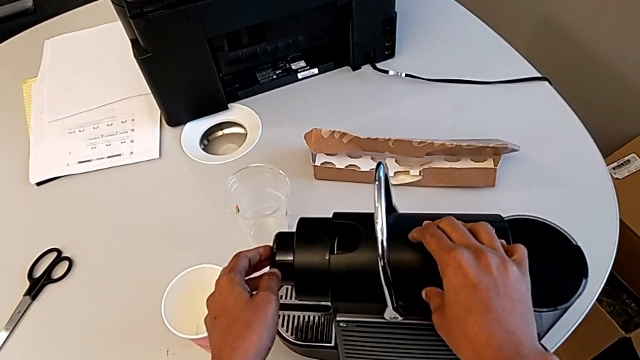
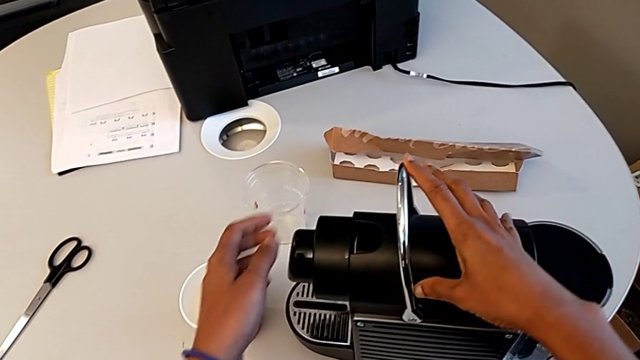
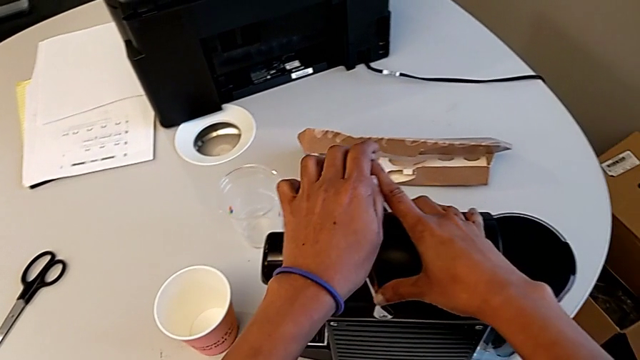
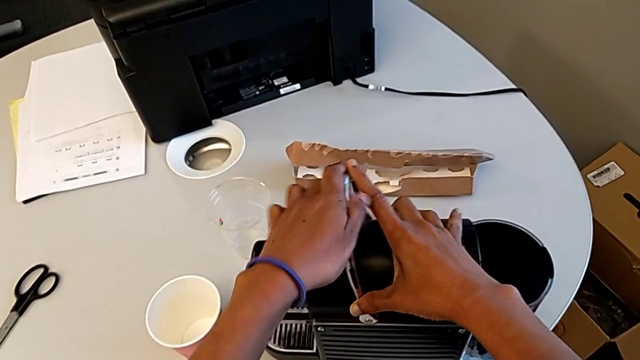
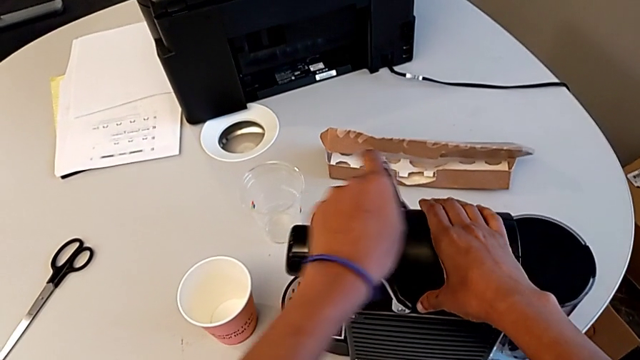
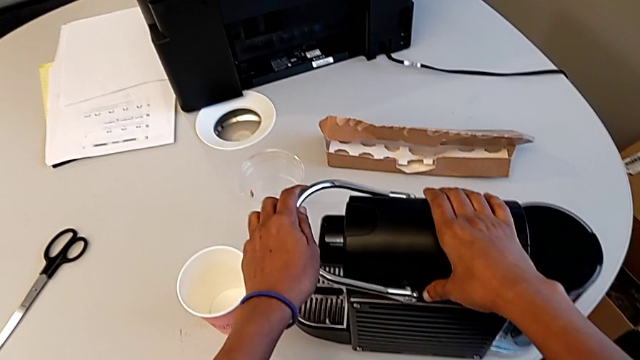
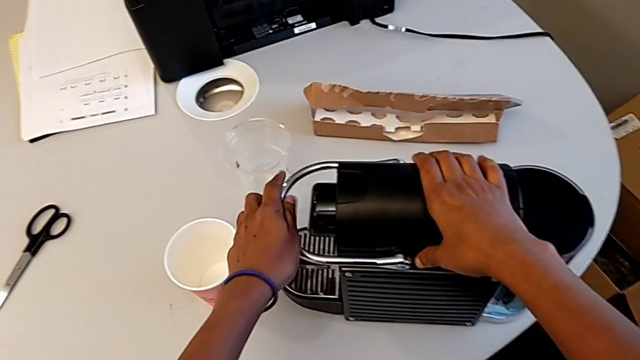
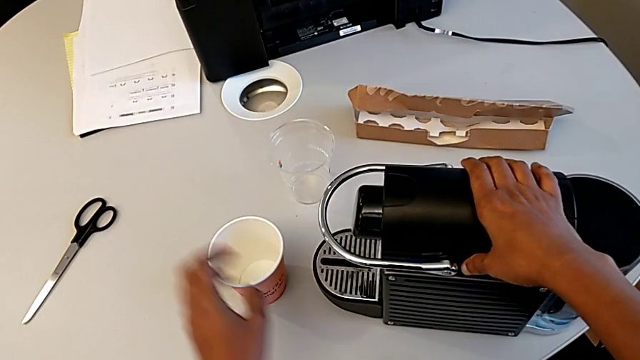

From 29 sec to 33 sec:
The camera wearer is inserting a capsule of coffee into the capsule container. They keep closing the lever.

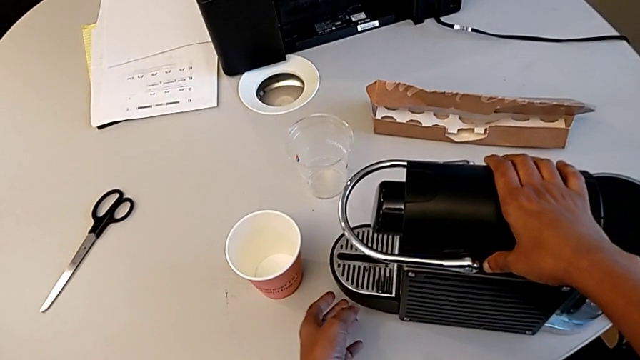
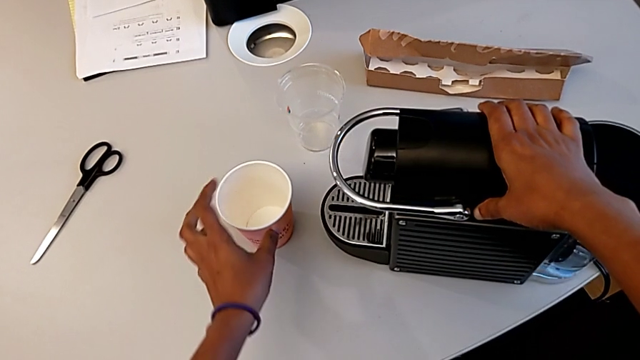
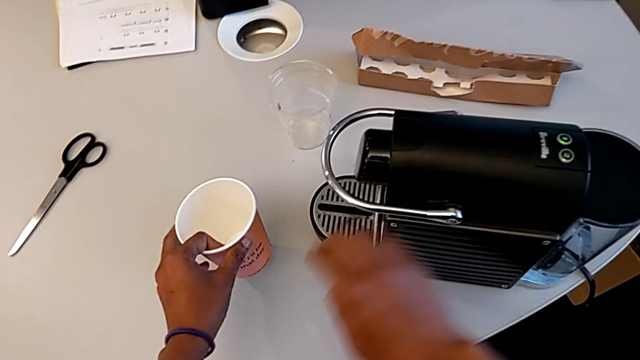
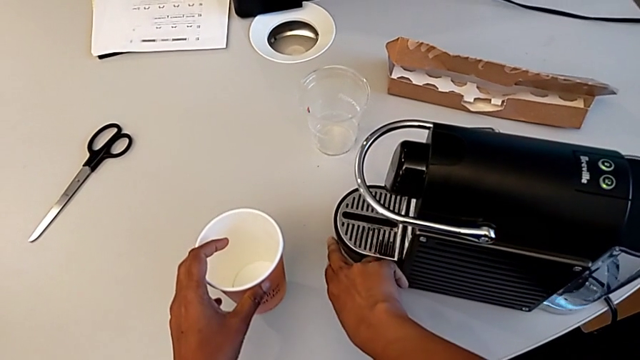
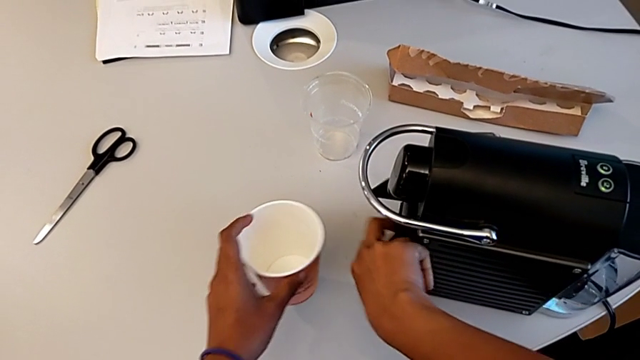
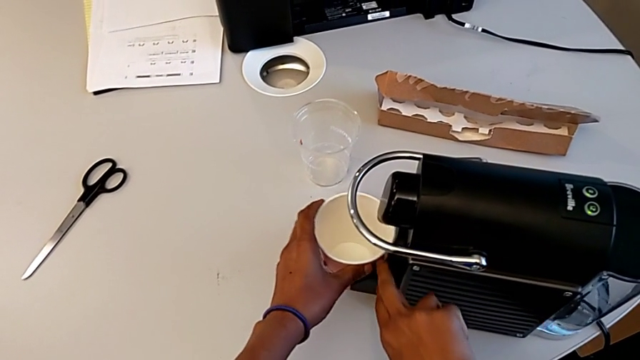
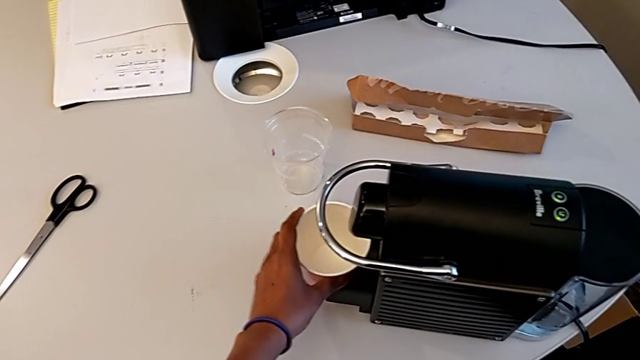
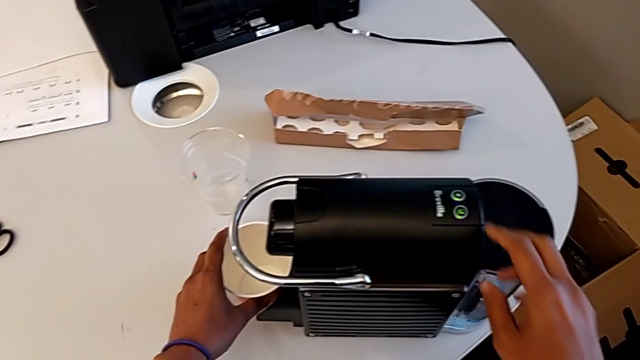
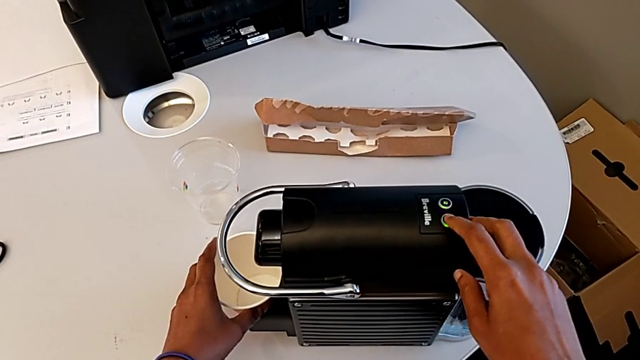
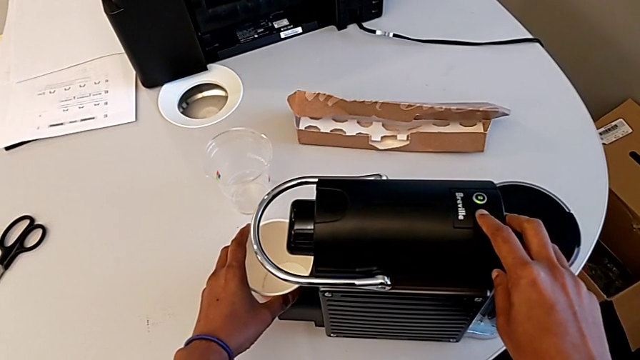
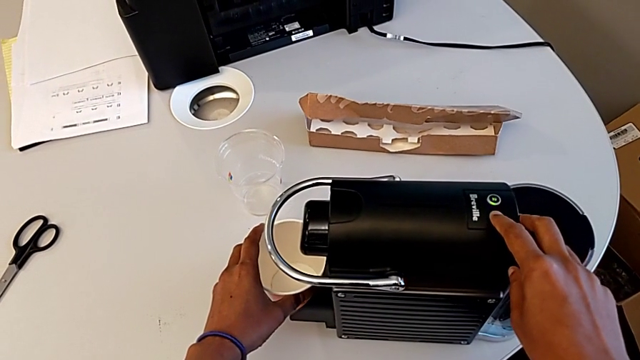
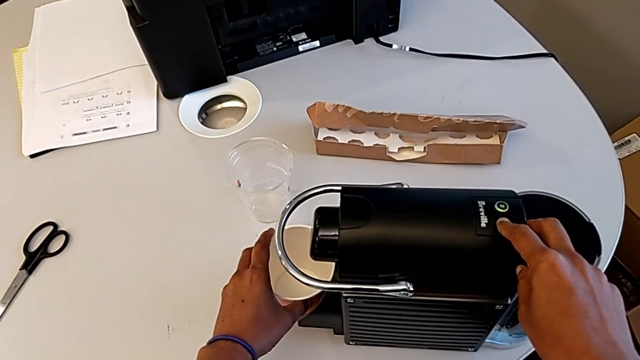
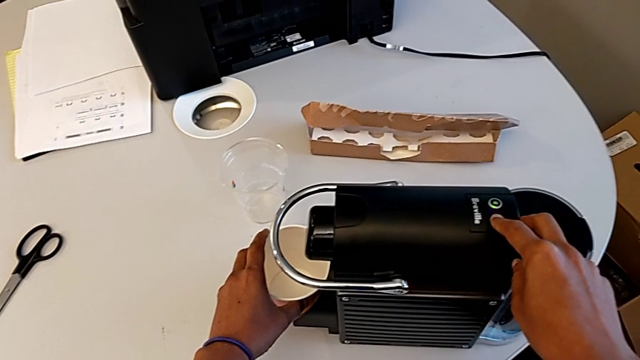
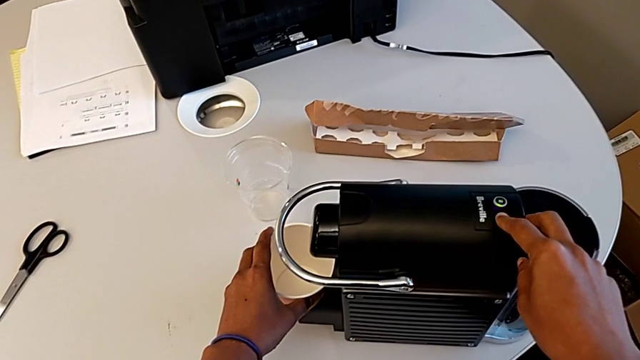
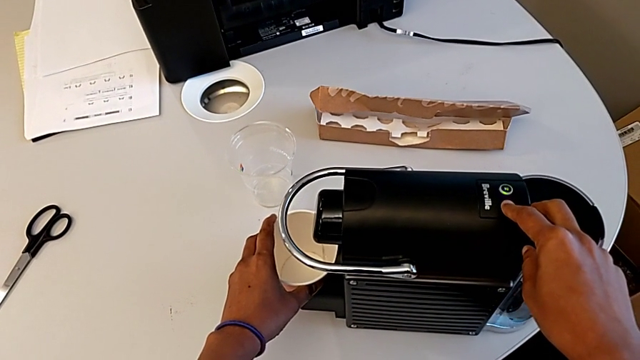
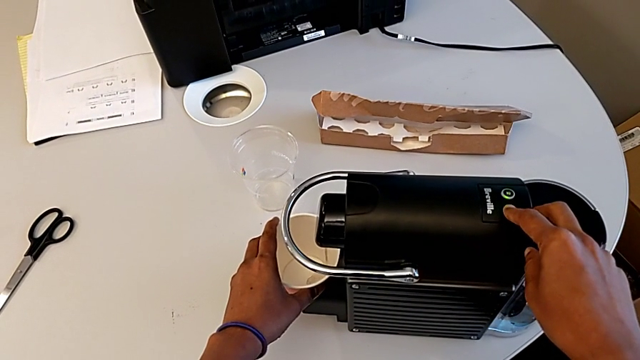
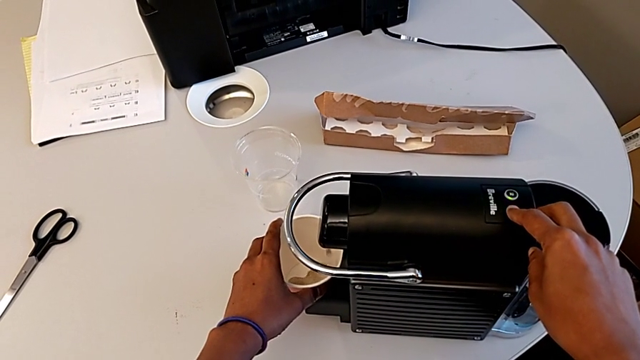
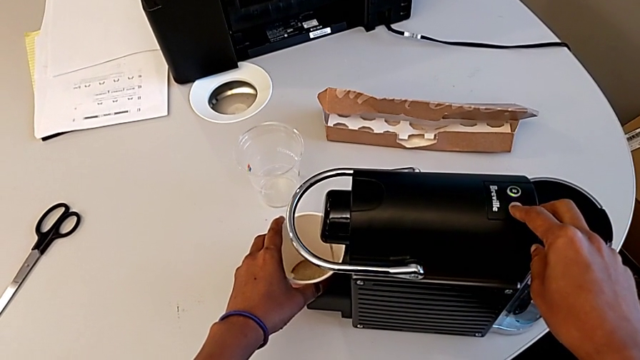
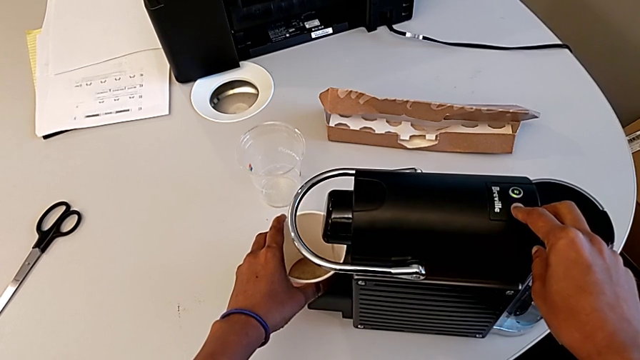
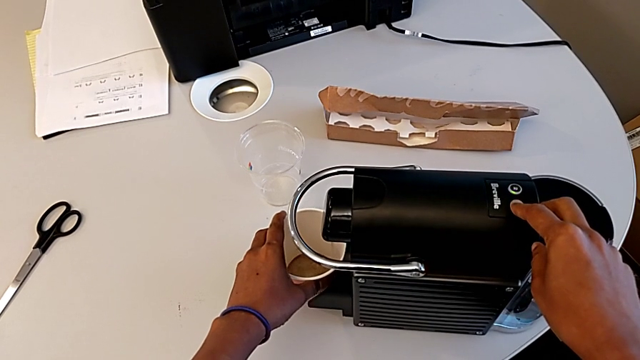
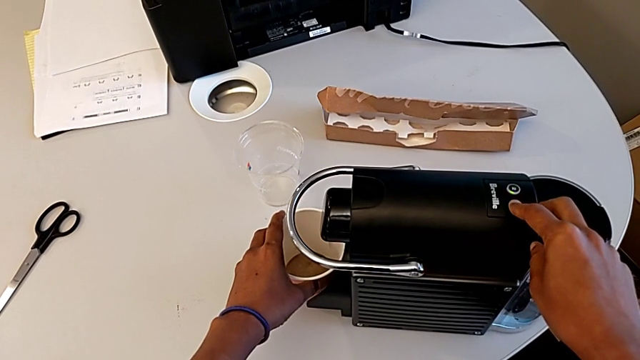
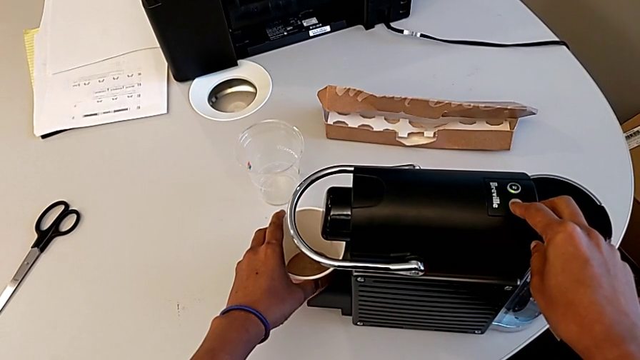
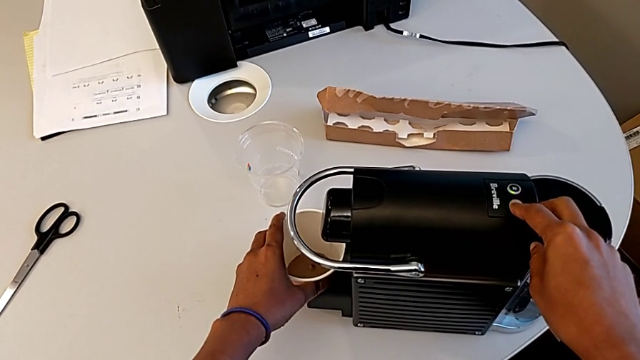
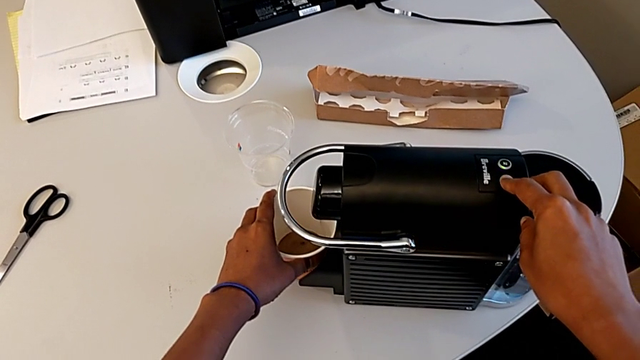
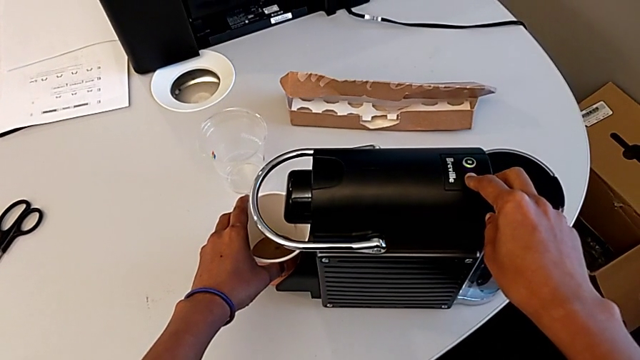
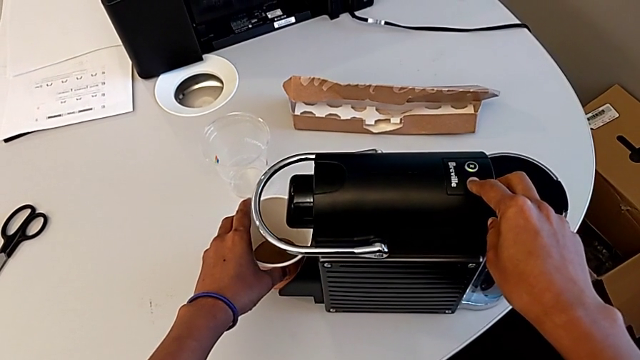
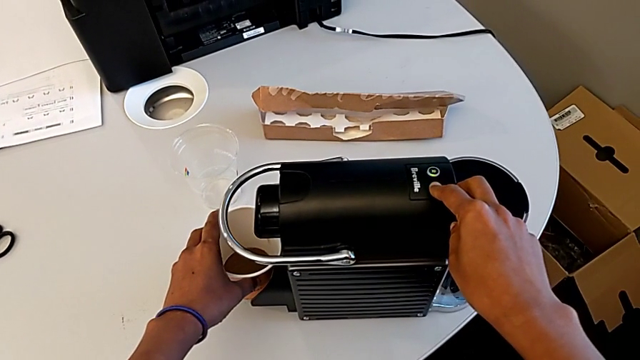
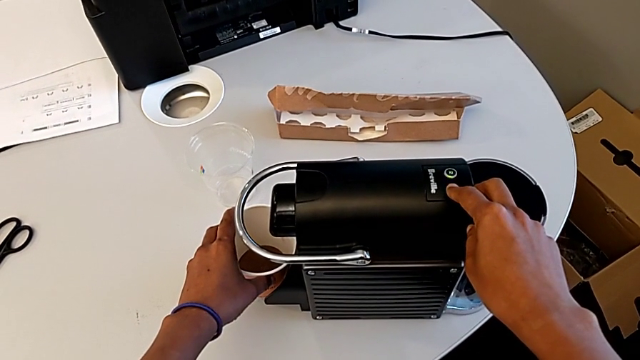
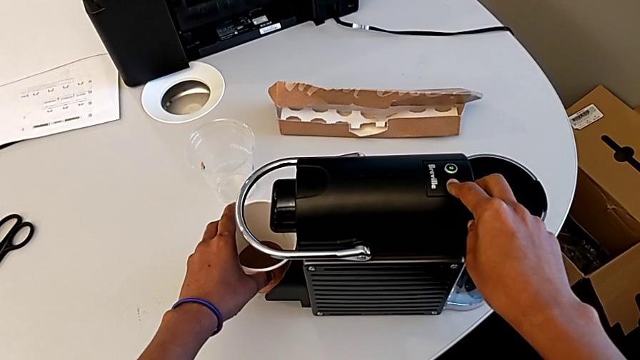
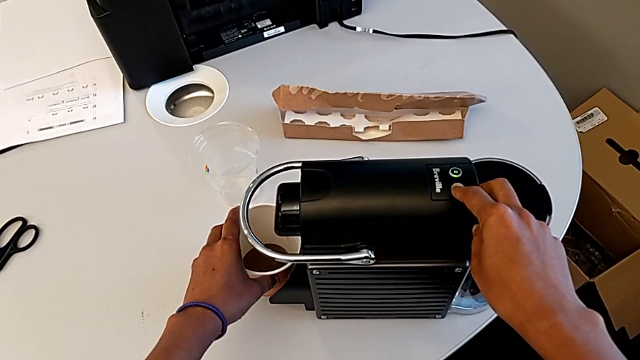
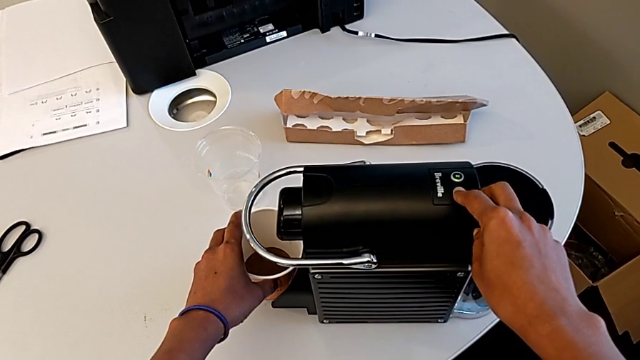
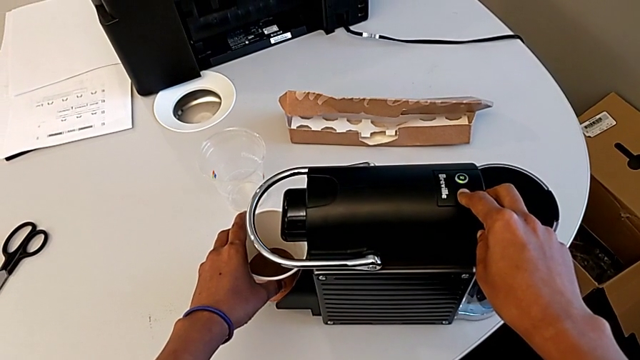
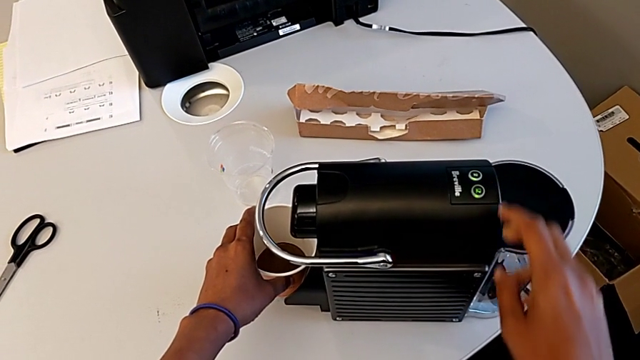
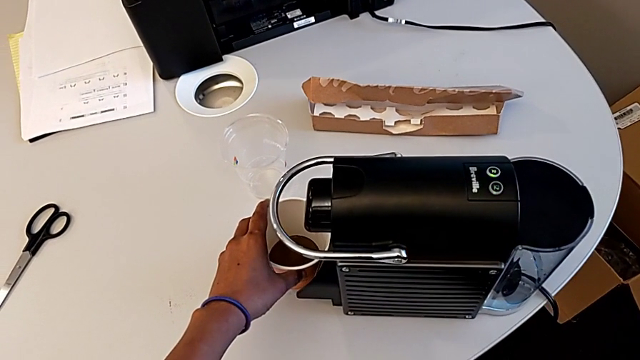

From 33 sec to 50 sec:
The camera wearer is brewing a cup of coffee. They grab the cup, lift the tray, place the cup and press the button.
